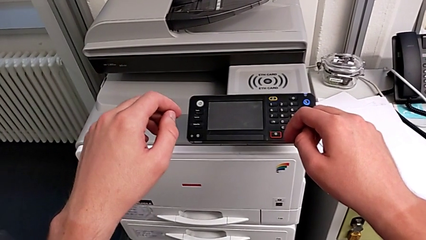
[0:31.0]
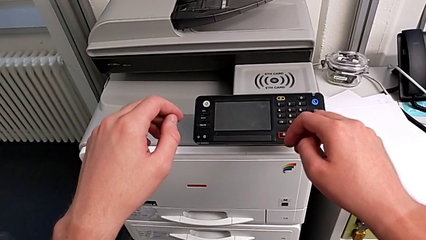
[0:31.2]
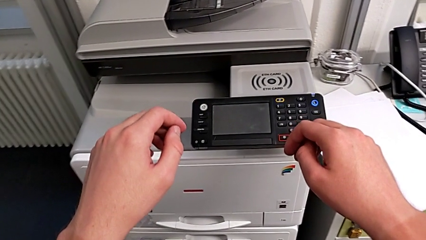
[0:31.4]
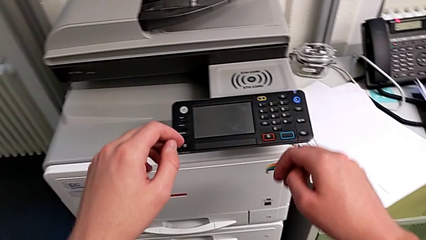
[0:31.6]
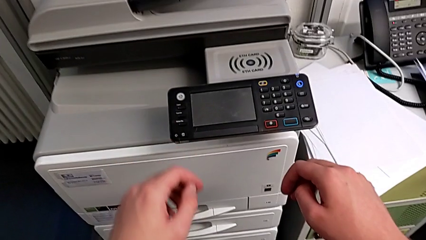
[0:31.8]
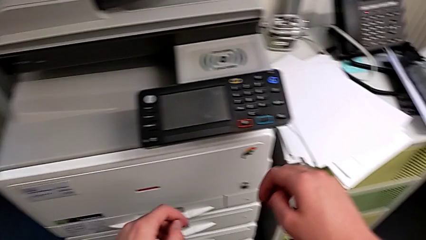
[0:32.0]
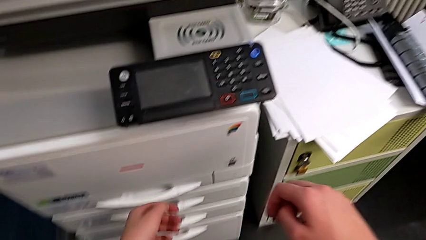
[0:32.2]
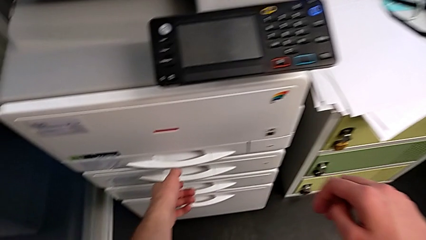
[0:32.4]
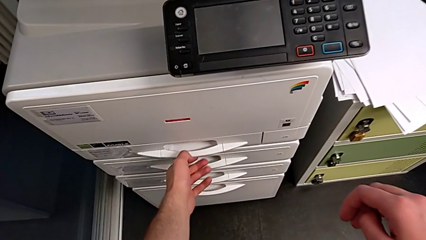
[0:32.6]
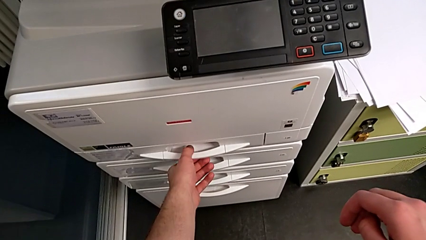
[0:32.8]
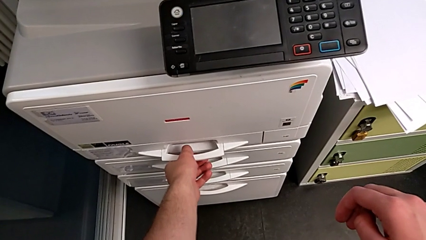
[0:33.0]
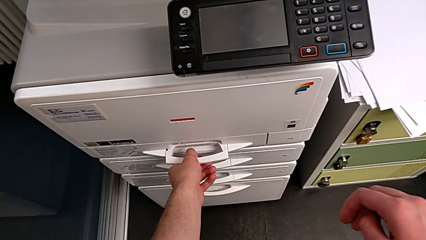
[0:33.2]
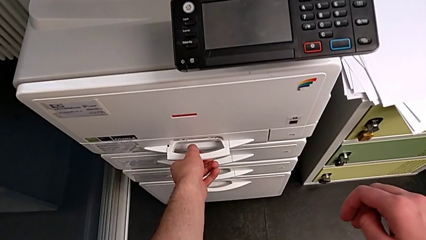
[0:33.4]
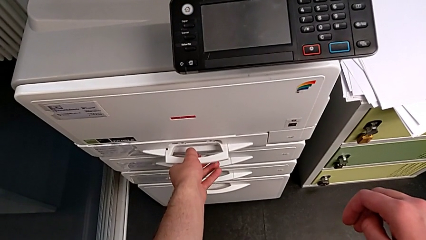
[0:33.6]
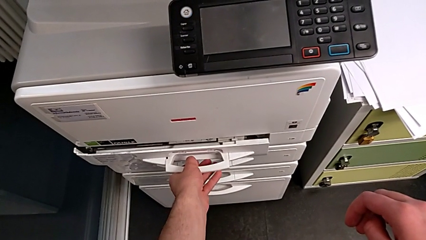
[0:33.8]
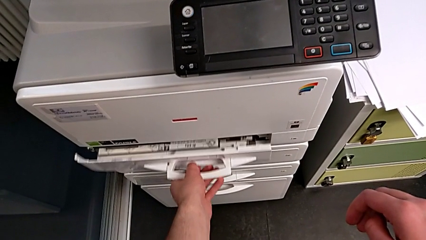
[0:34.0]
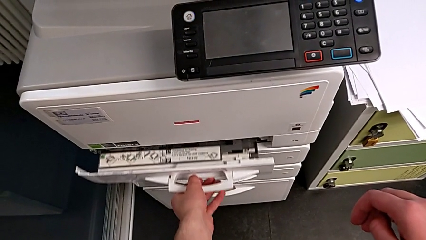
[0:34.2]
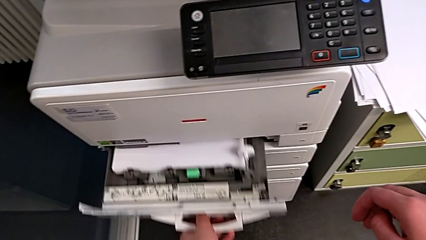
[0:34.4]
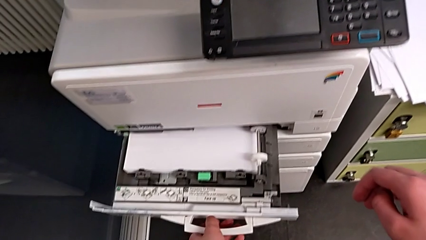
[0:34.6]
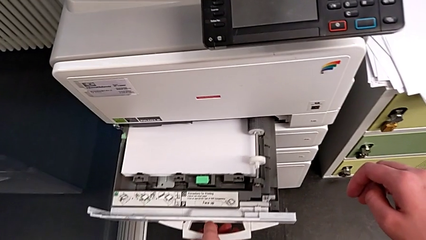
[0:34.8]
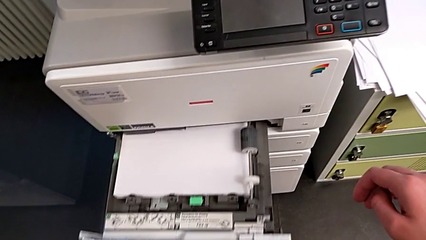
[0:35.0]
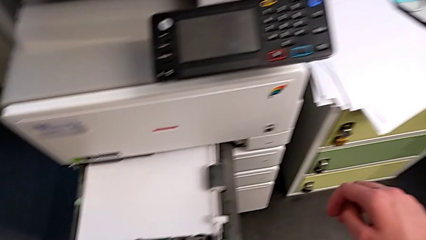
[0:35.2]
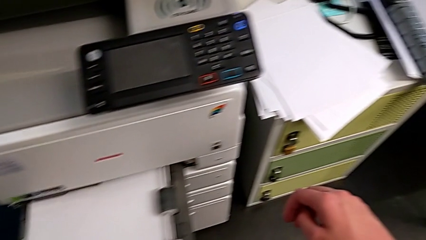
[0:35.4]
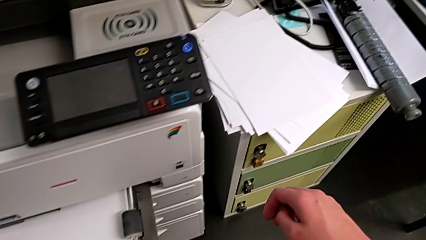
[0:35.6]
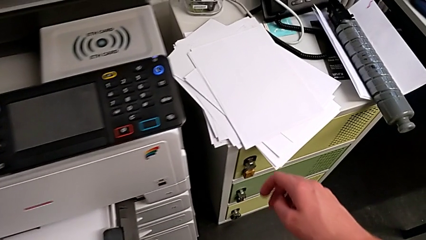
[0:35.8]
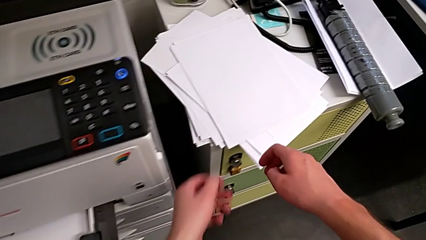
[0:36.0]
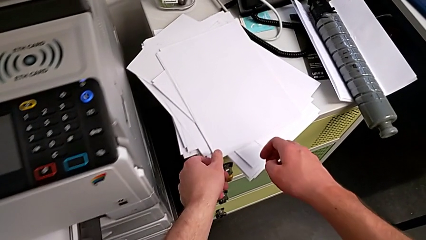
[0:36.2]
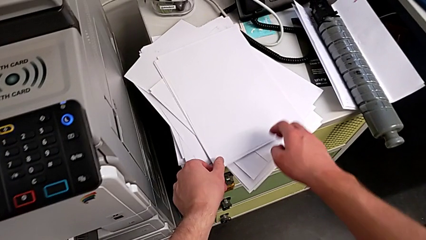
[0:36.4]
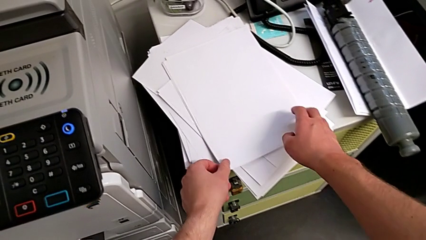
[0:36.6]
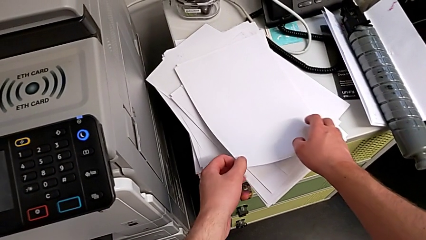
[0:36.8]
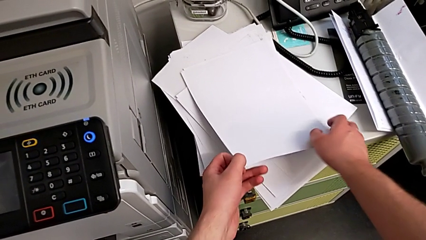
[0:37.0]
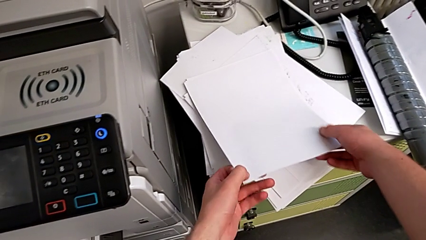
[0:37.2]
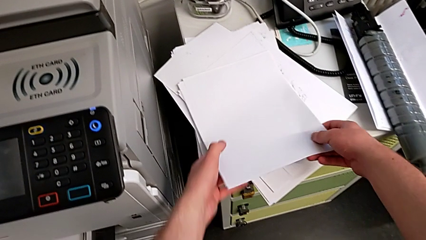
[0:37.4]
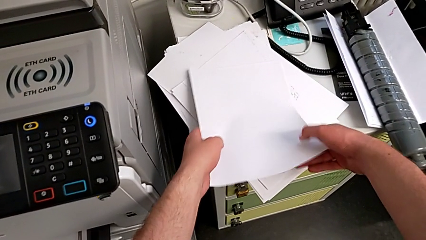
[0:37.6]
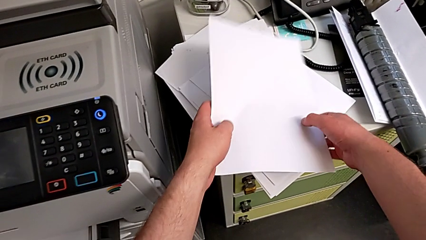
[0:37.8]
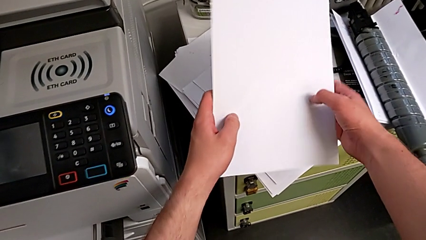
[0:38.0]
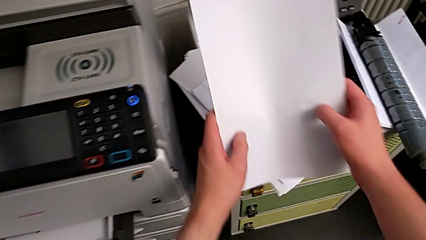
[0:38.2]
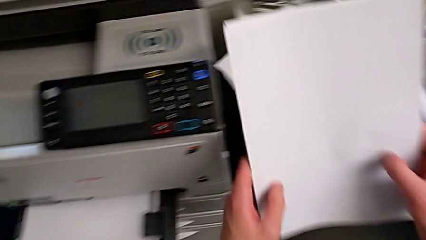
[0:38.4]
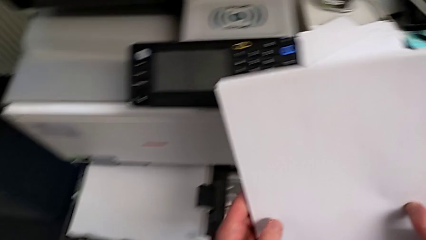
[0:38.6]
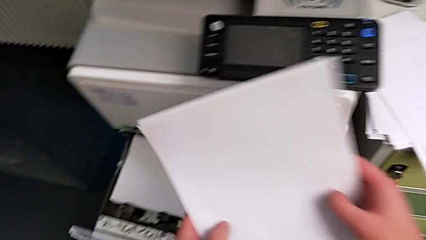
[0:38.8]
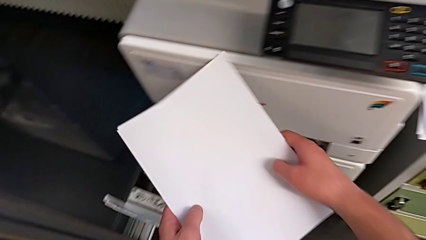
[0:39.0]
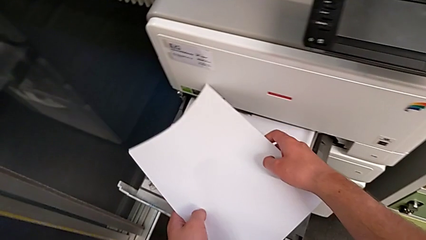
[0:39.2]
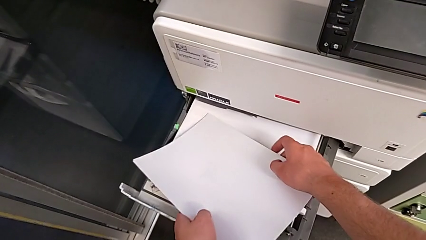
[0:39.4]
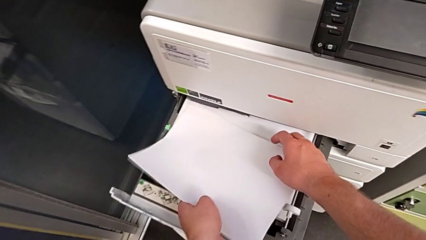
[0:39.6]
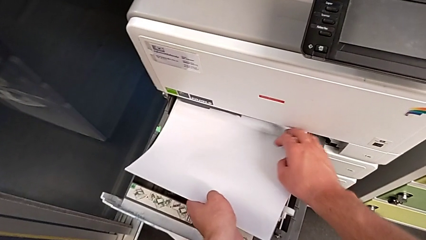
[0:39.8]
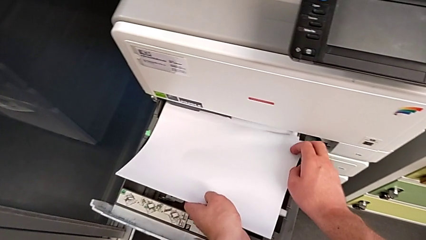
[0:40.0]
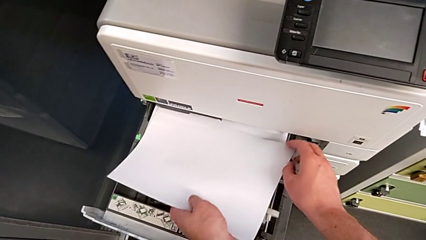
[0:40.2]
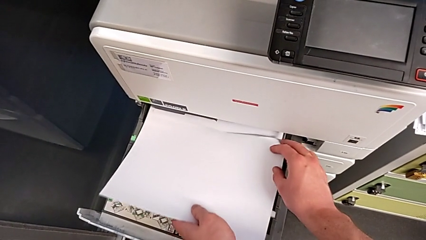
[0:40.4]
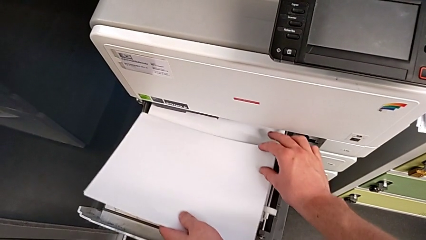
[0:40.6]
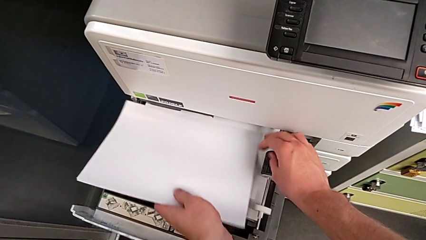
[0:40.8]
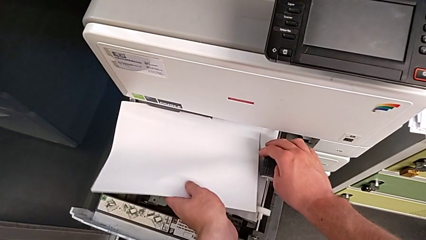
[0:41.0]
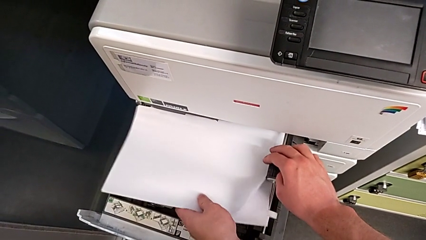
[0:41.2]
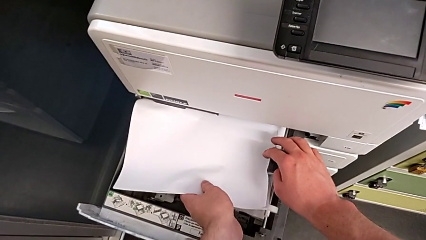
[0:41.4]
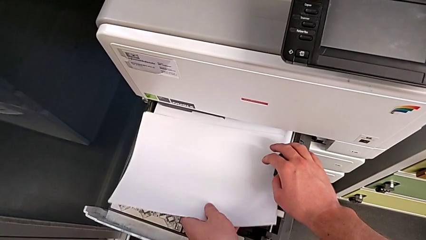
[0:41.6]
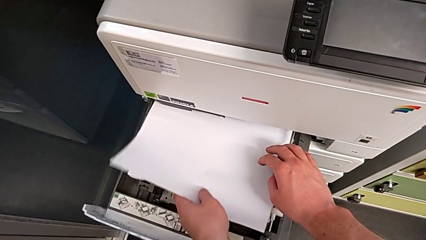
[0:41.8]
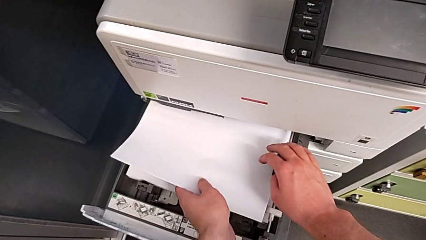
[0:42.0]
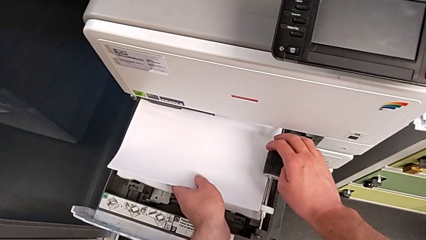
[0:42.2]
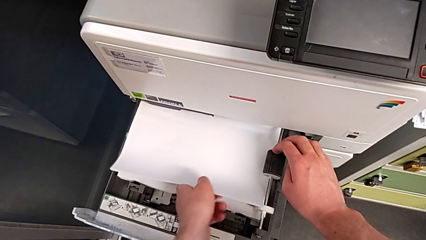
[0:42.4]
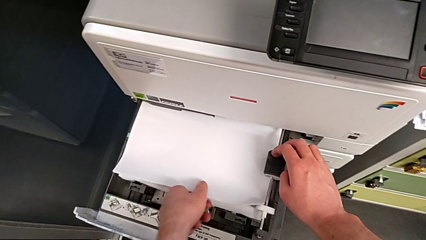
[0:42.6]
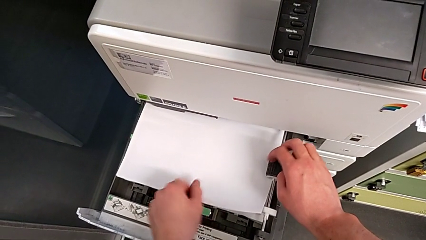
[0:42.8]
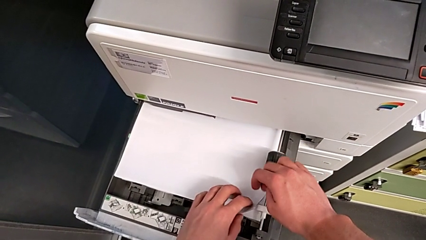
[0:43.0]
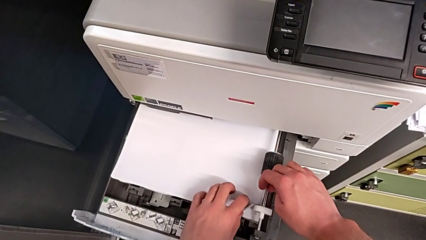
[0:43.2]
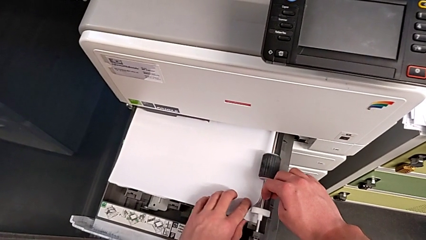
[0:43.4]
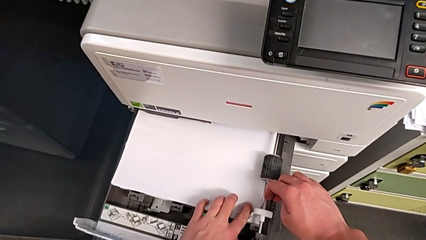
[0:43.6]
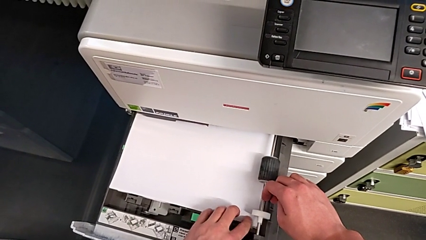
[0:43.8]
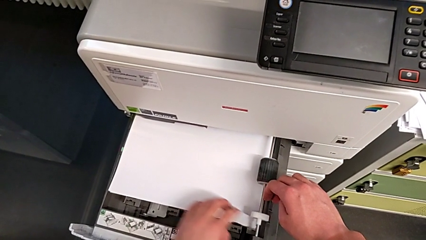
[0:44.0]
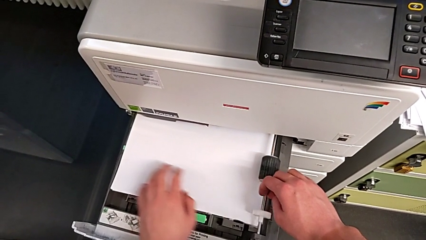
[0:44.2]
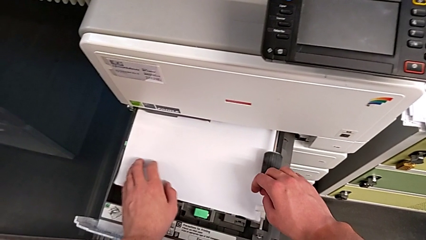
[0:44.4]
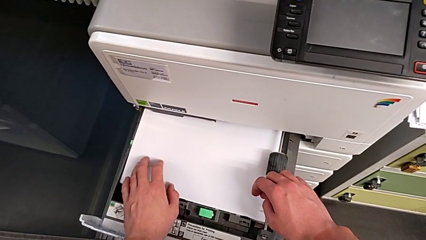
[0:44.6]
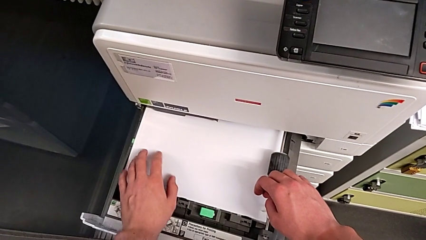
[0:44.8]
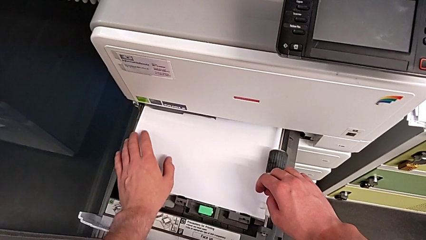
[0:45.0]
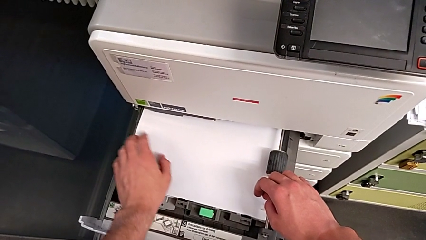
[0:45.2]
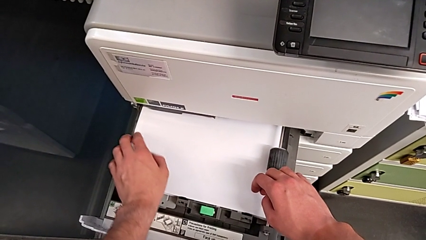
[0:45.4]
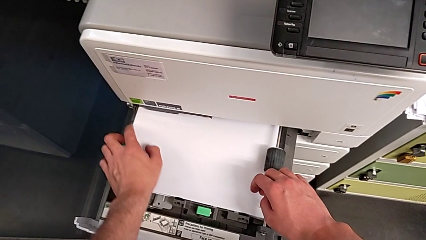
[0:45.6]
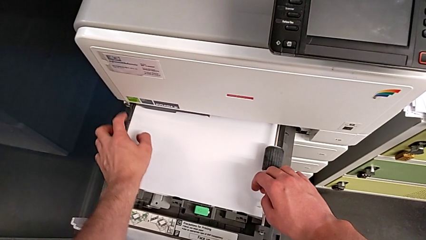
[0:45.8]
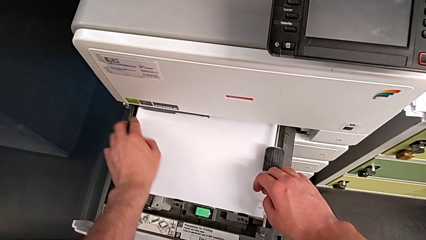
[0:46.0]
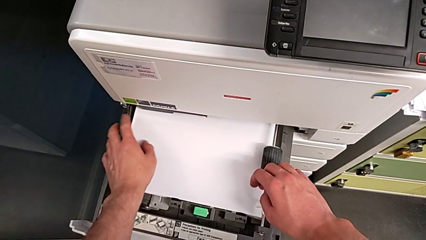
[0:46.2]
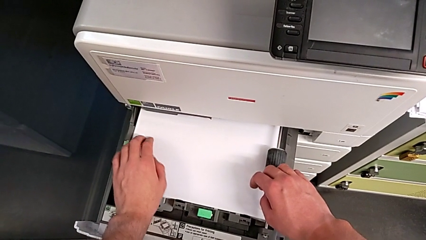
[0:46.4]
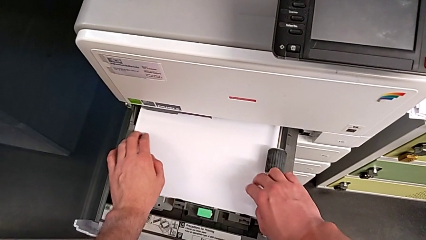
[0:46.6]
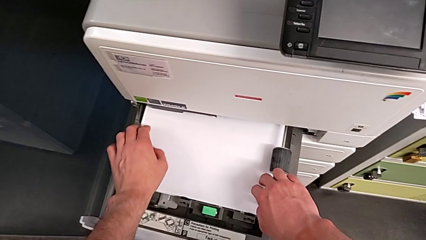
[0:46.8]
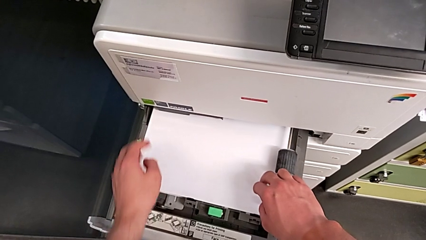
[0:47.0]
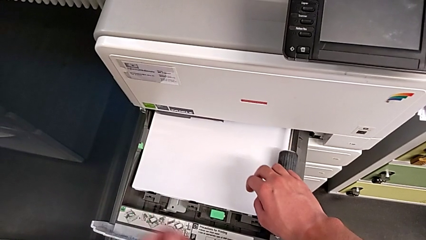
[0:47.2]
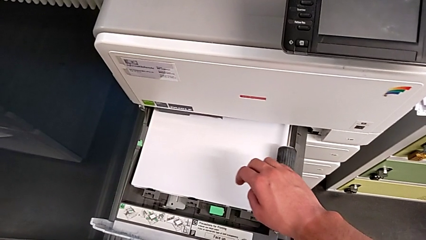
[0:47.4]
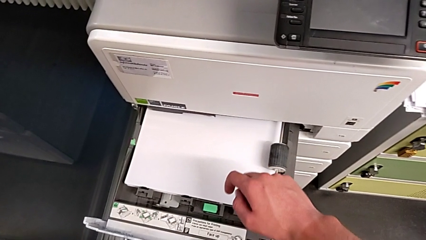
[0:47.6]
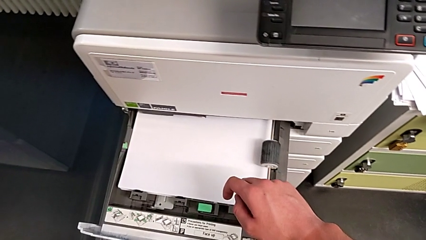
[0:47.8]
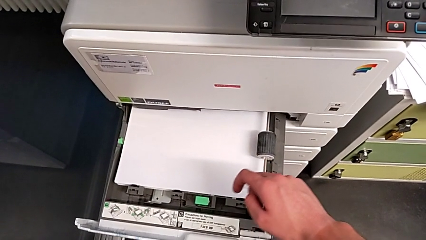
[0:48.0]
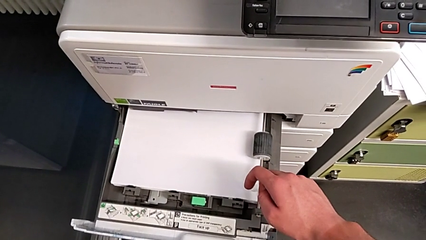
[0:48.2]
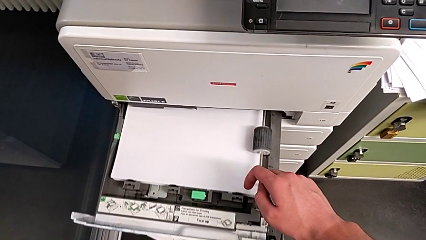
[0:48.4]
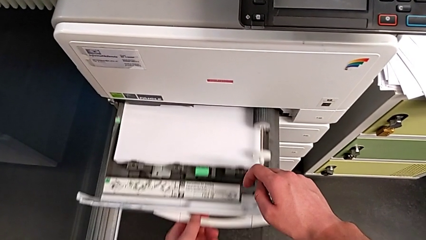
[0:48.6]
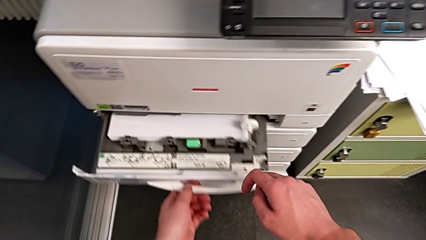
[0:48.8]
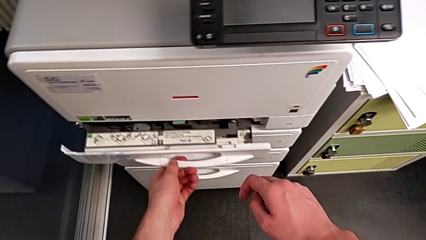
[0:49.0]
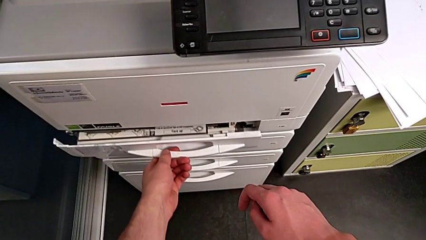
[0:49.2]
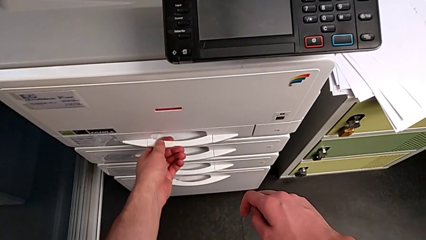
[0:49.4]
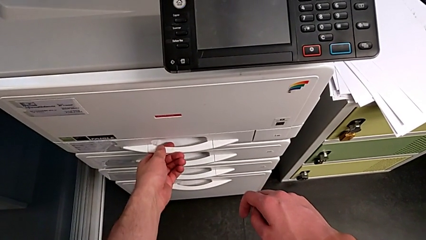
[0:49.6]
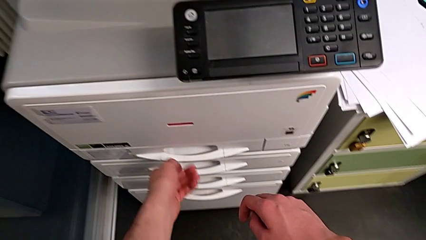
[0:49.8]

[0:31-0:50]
The camera wearer loads a paper stack into the paper tray. They approach the paper tray, open it, grab the paper stack, lift it, insert it, align it and close the paper tray.
